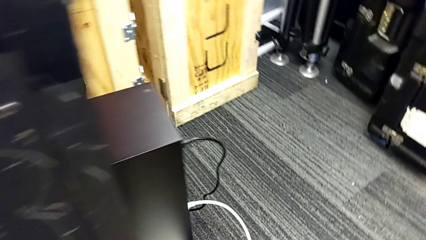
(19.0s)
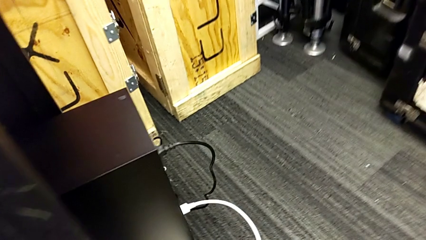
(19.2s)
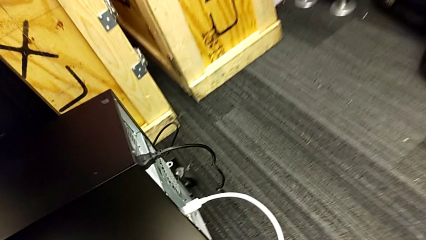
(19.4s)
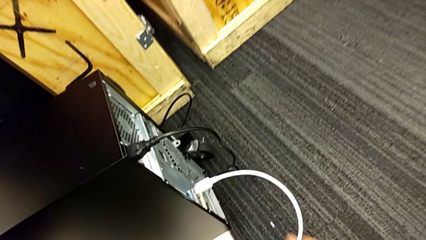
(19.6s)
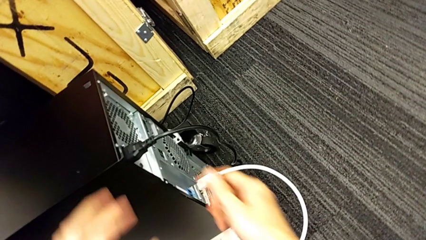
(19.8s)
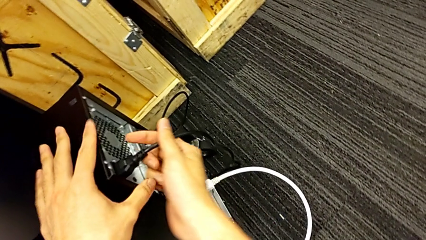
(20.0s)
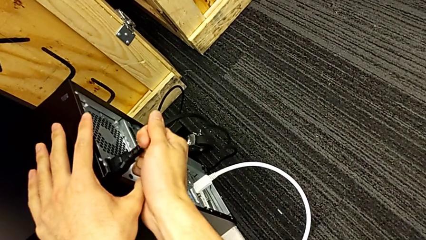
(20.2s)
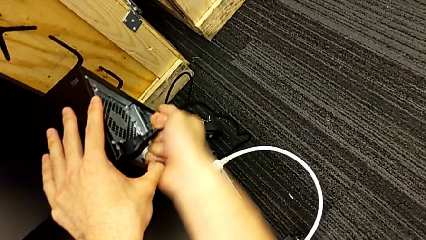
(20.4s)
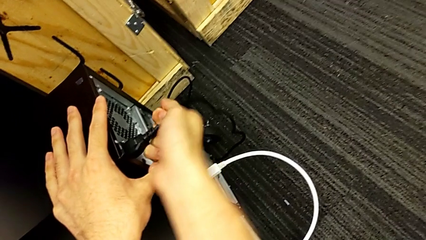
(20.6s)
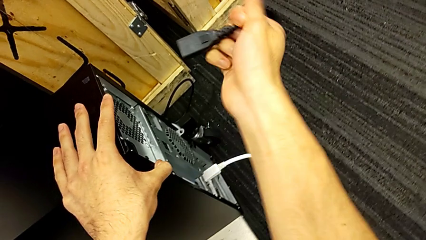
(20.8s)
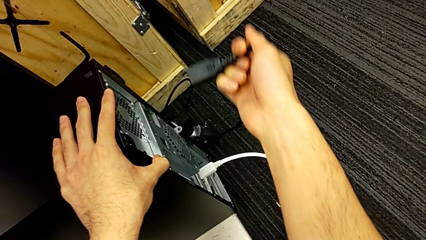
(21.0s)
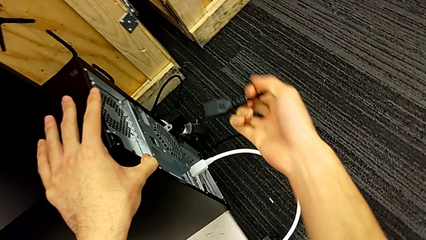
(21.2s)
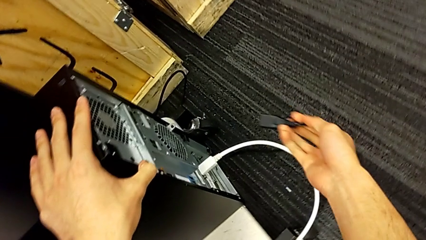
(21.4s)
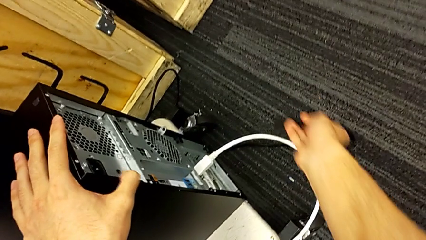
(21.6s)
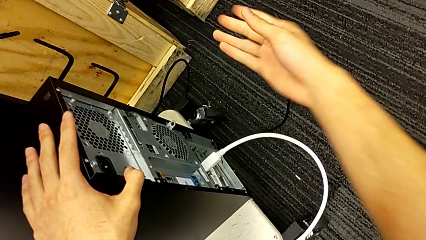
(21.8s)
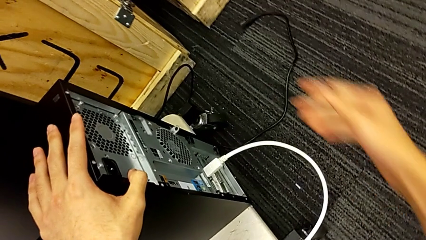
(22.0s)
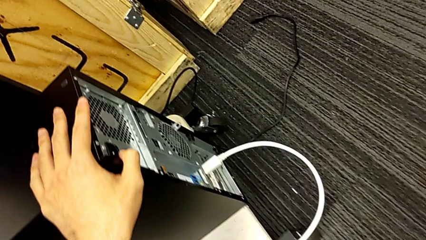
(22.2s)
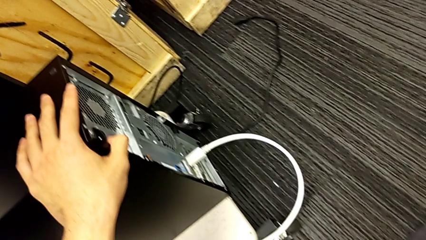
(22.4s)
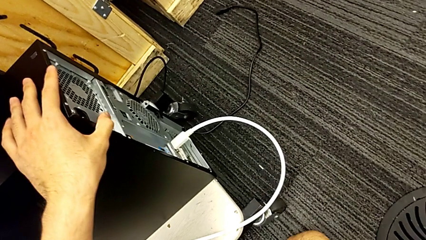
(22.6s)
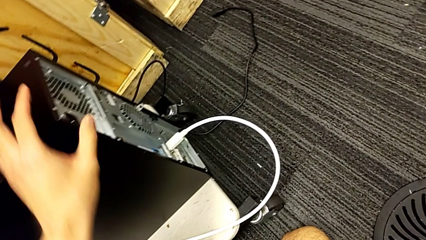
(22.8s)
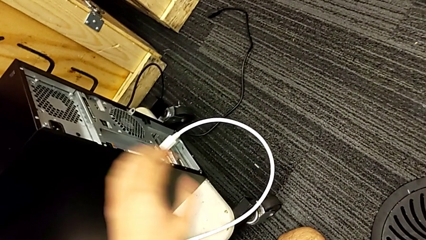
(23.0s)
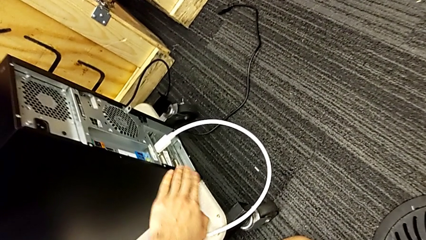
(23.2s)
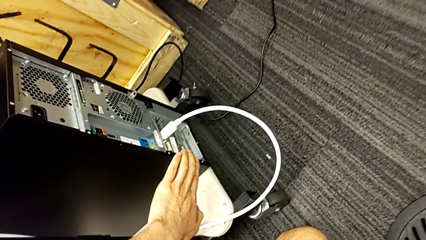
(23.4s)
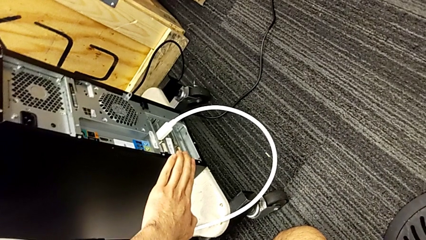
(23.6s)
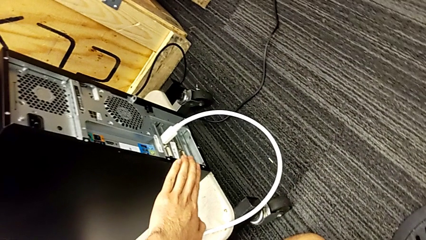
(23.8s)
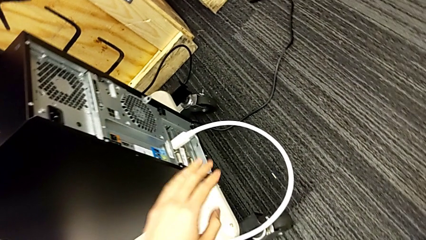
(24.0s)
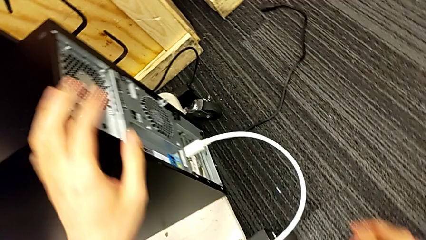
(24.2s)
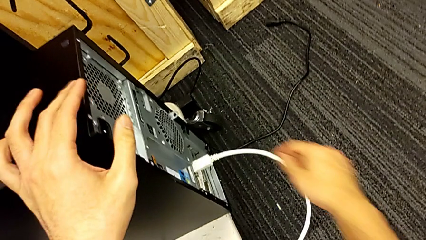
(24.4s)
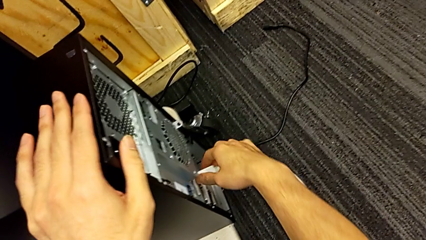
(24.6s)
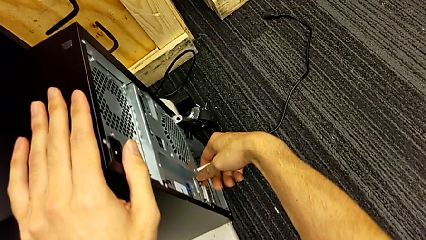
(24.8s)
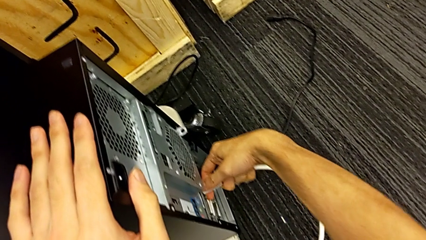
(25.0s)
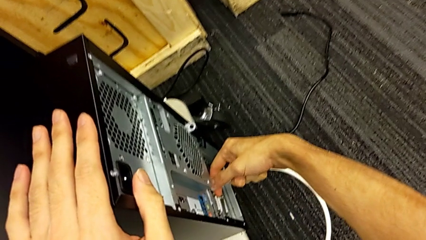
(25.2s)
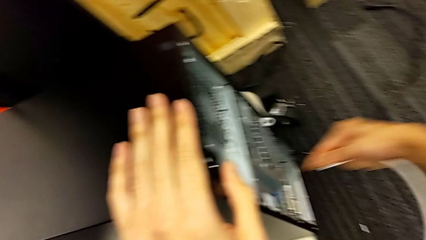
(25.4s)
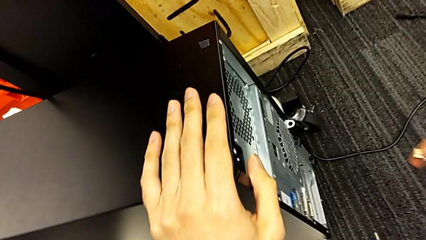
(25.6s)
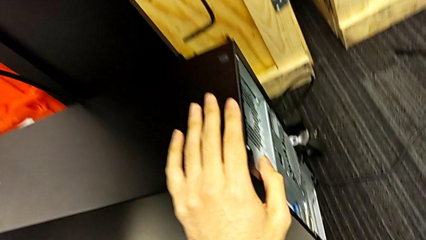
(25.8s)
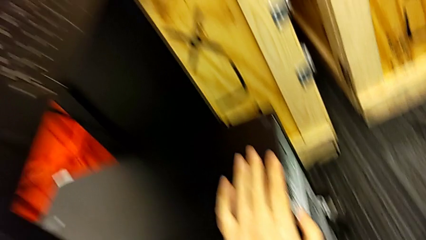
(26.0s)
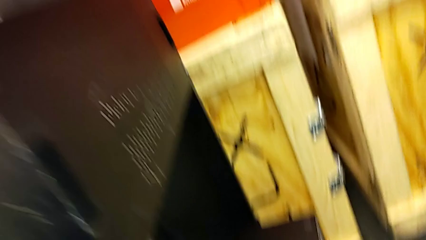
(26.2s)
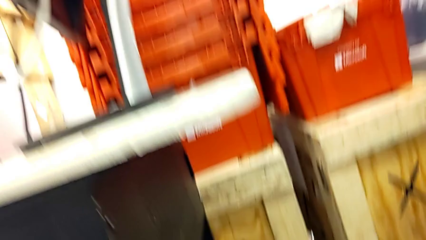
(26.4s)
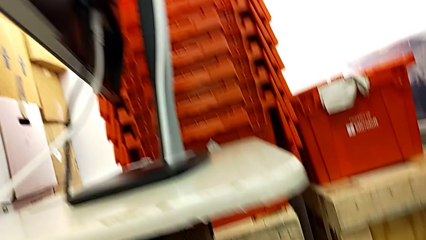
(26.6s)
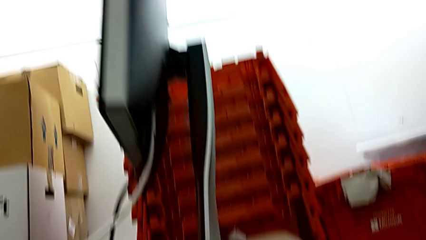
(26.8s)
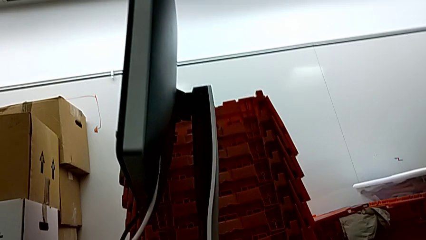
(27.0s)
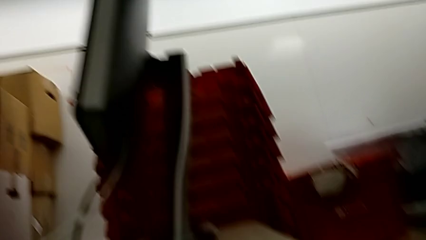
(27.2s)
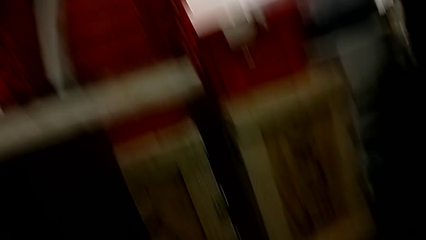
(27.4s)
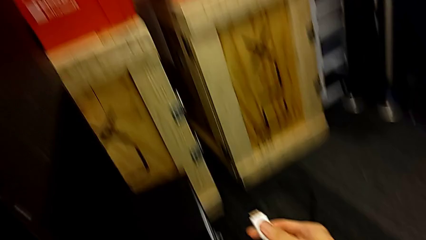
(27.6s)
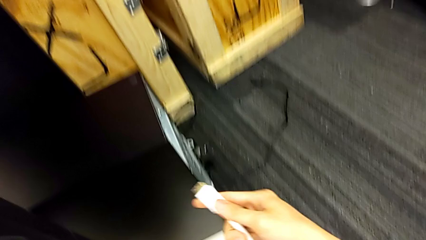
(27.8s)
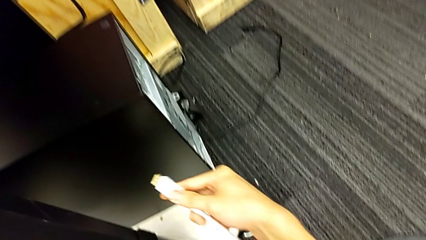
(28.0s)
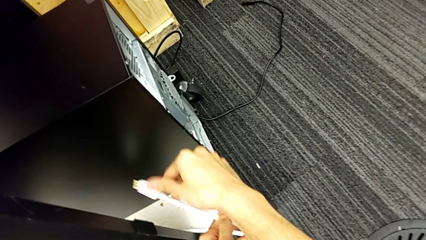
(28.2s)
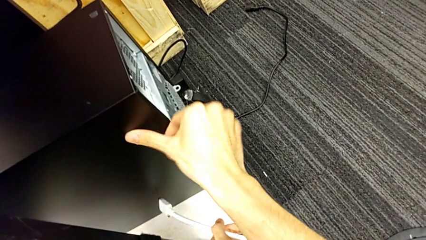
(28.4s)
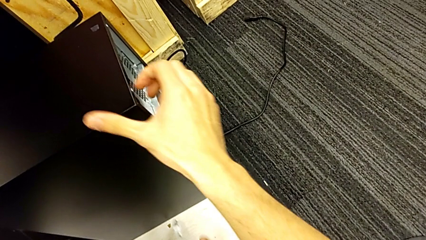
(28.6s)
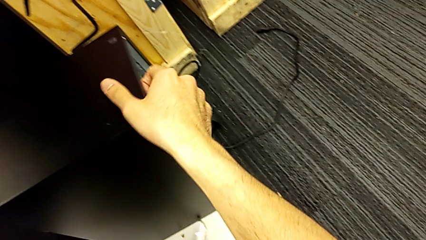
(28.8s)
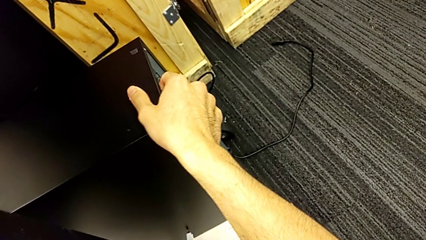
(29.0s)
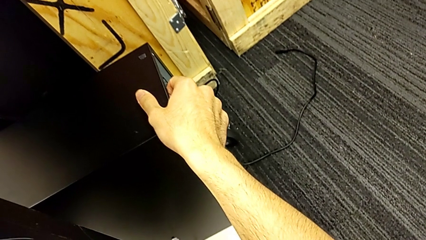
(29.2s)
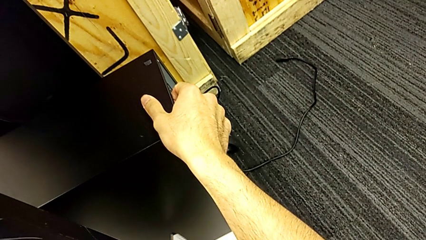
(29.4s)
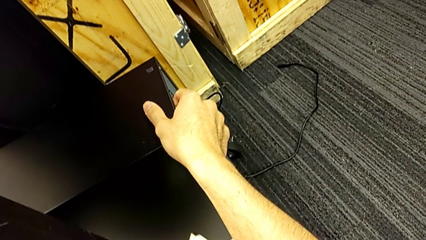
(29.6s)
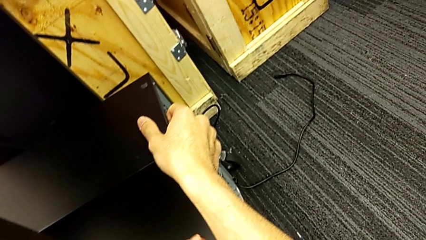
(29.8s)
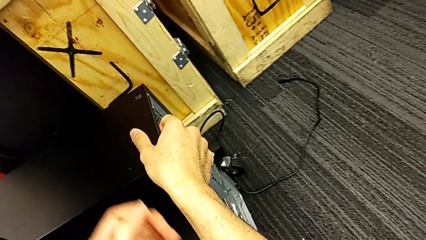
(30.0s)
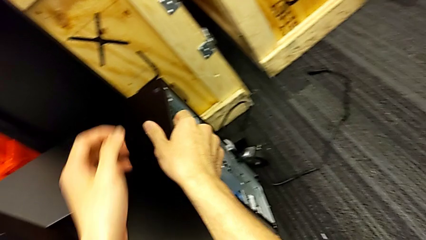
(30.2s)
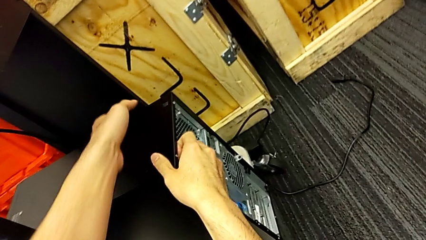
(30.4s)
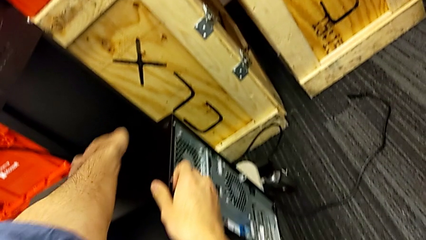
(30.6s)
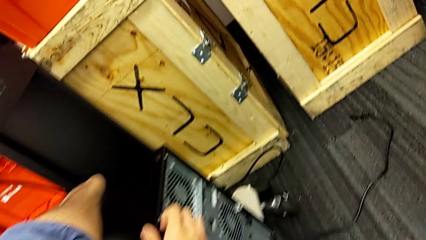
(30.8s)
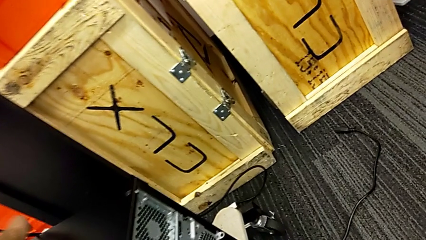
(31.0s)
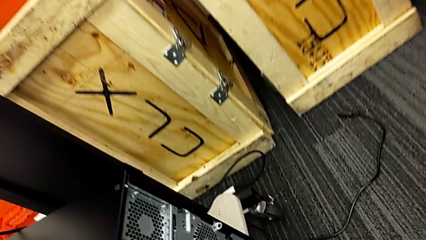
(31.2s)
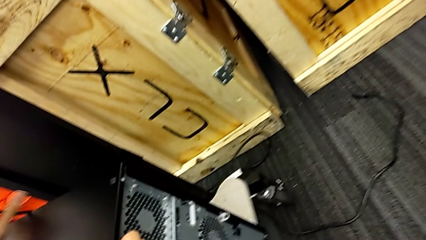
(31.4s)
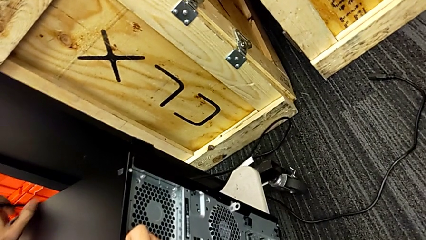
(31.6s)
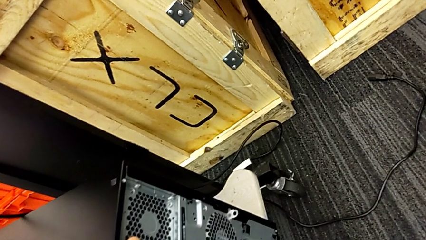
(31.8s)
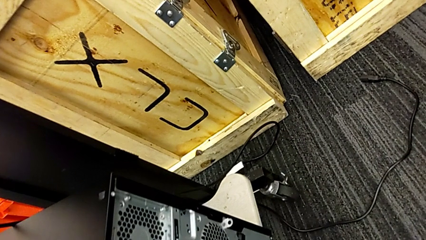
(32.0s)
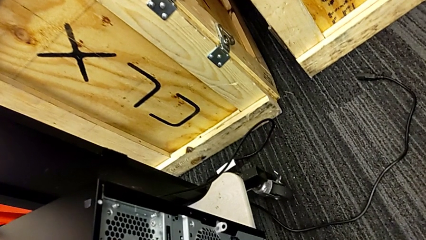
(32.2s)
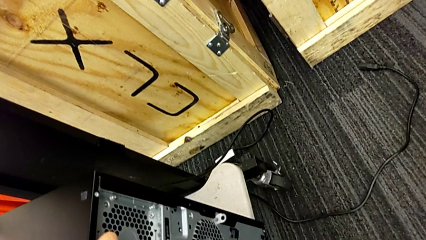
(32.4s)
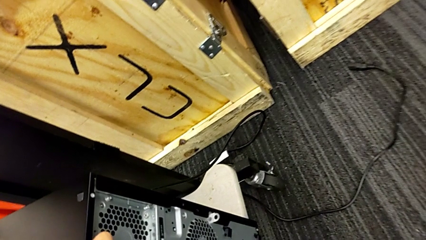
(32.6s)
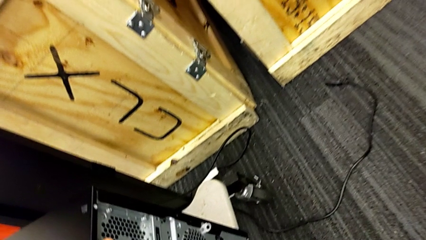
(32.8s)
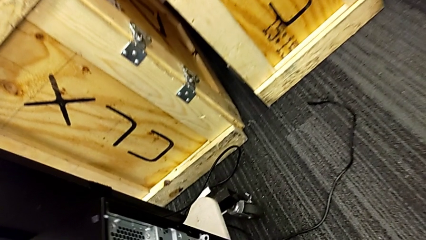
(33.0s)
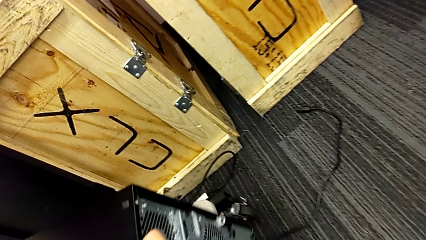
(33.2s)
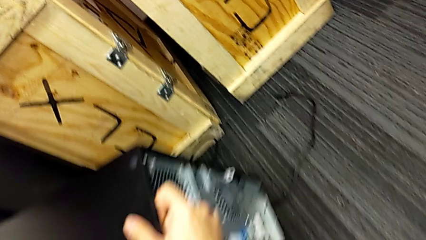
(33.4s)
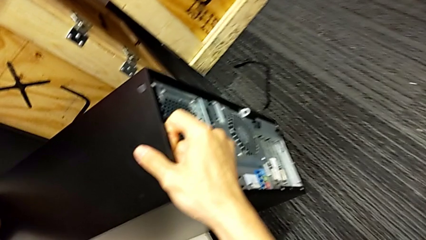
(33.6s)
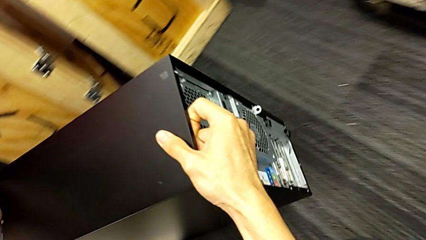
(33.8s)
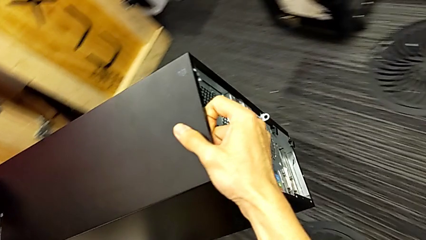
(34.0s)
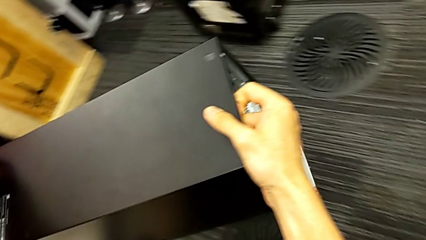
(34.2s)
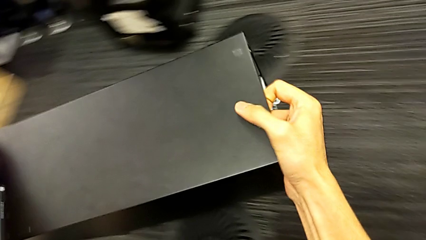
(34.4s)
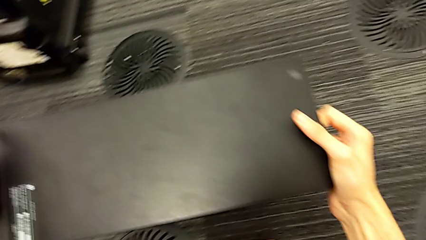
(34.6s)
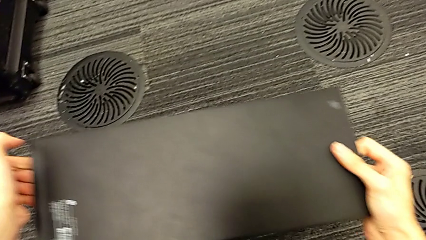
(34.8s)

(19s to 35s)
The camera wearer is unplugging the computer's cables. They drop the cable, withdraw the HDMI cable and begin to place the computer tower.
